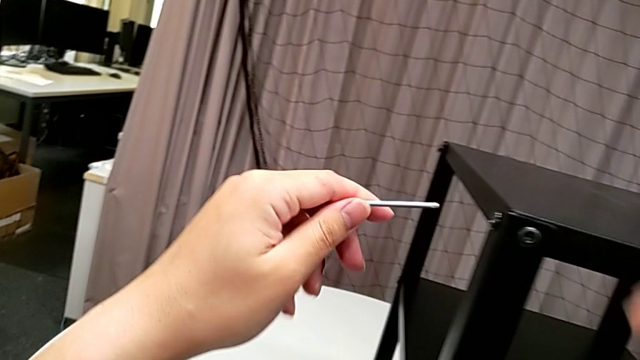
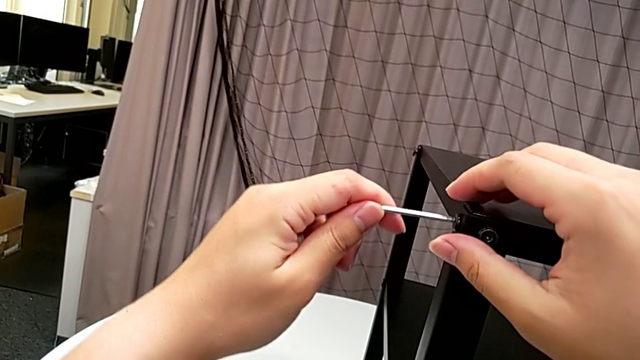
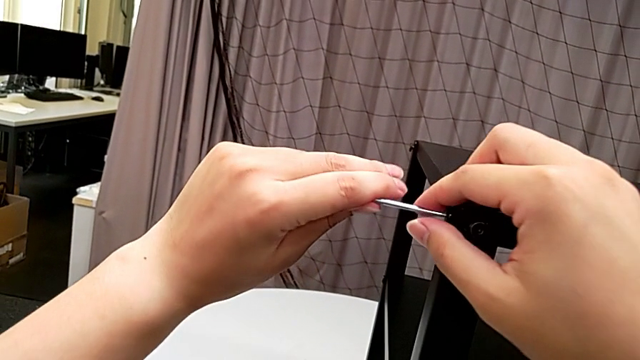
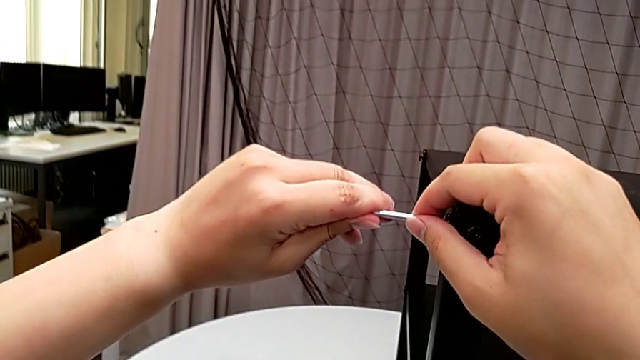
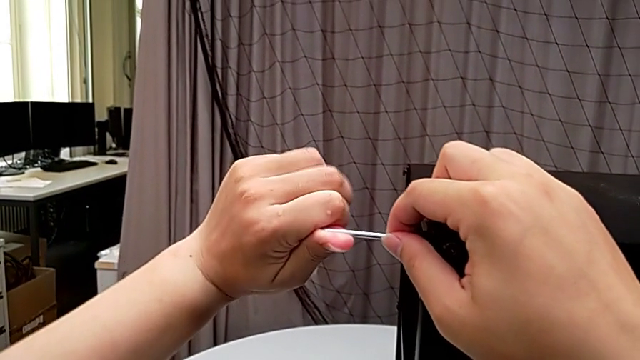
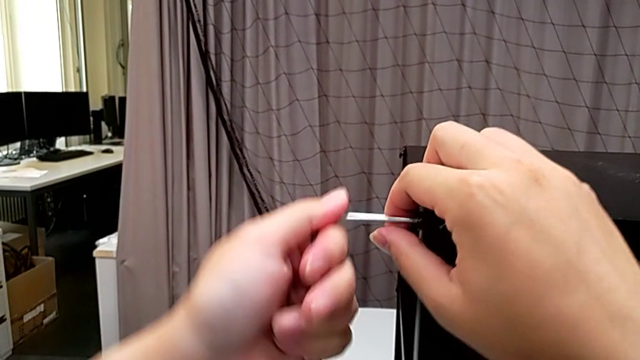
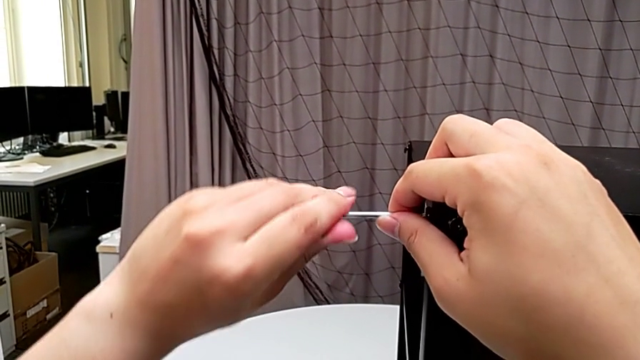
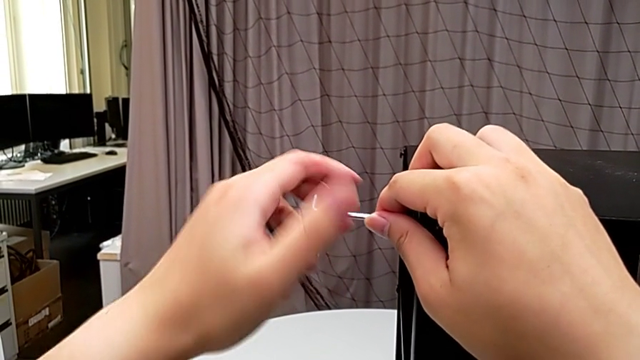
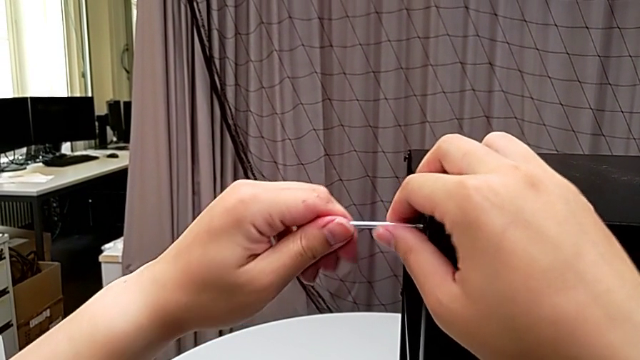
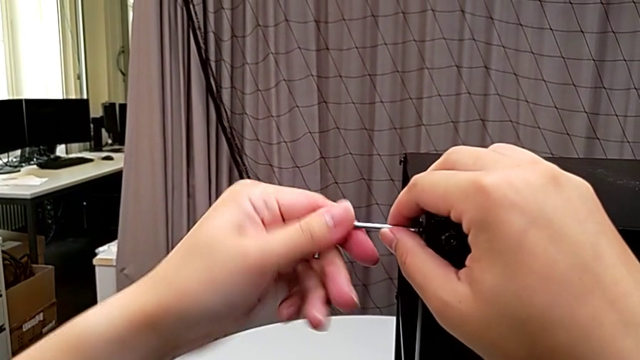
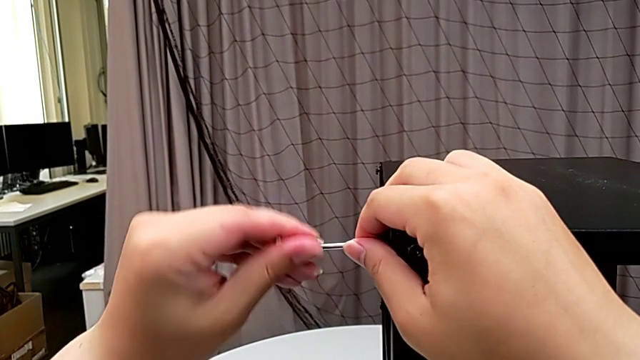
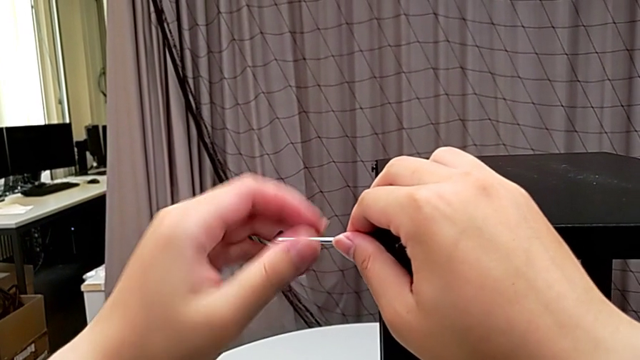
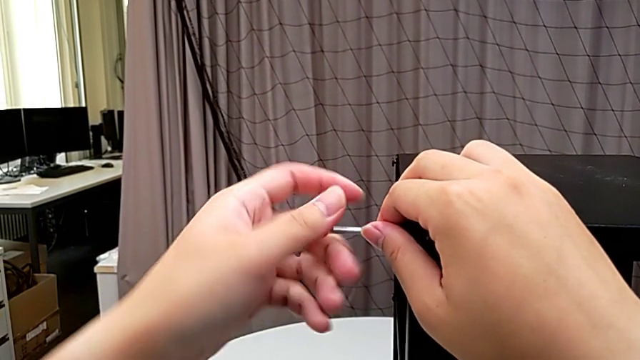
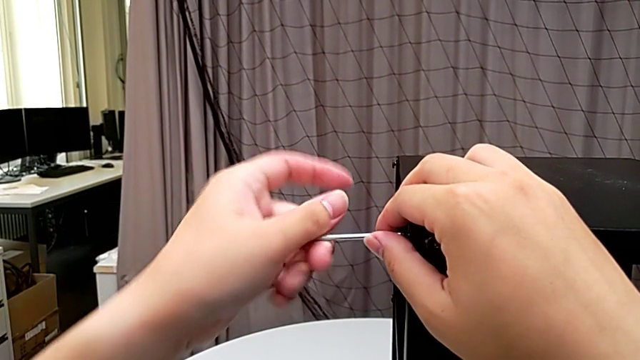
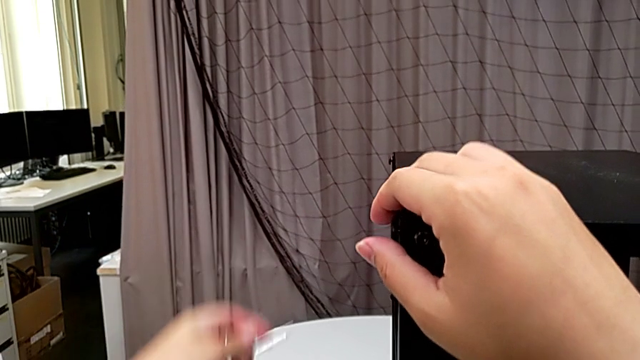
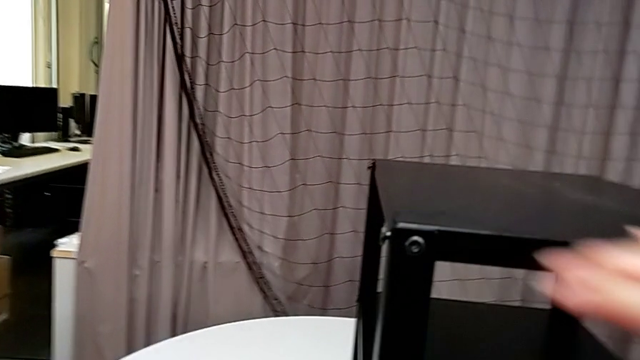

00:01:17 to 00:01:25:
The camera wearer is unscrewing the fourth leg from the top shelf. They insert the Allen wrench, unscrew the hex socket head, withdraw the Allen wrench and place it.

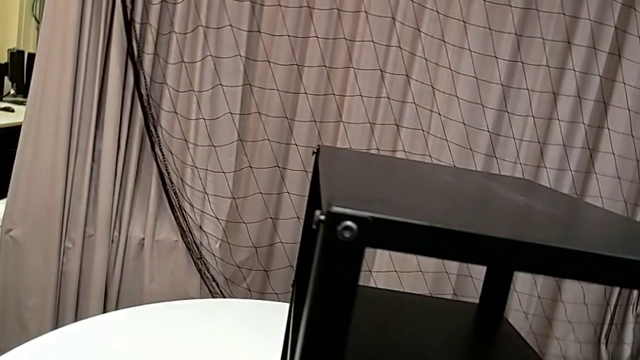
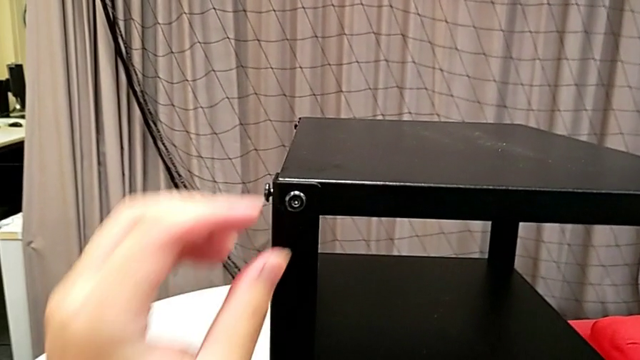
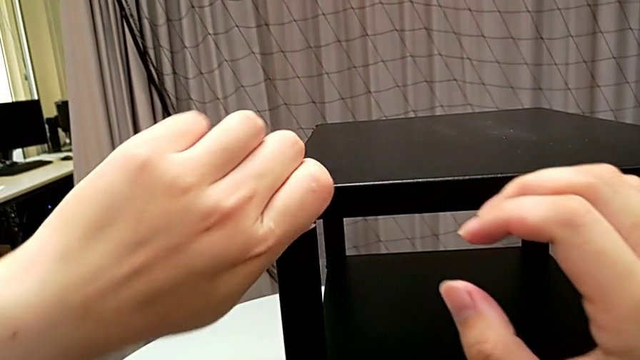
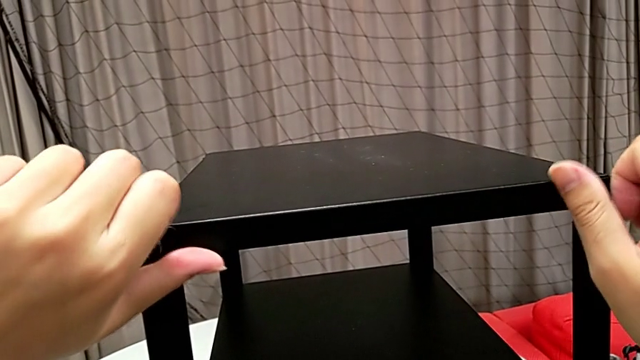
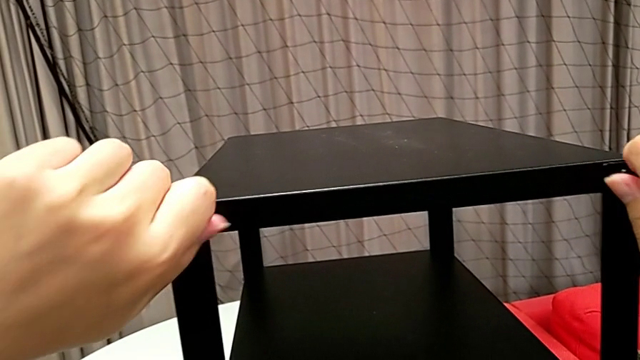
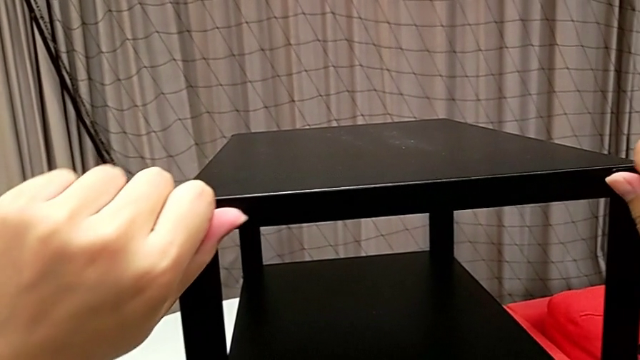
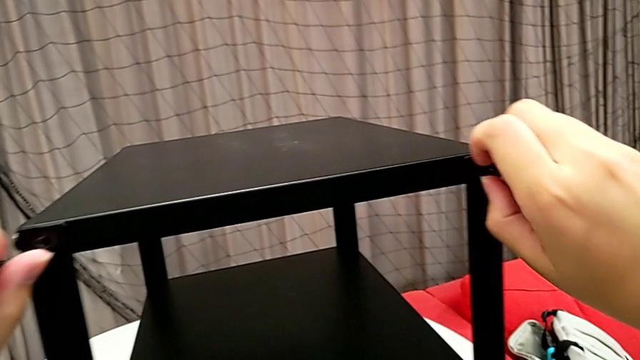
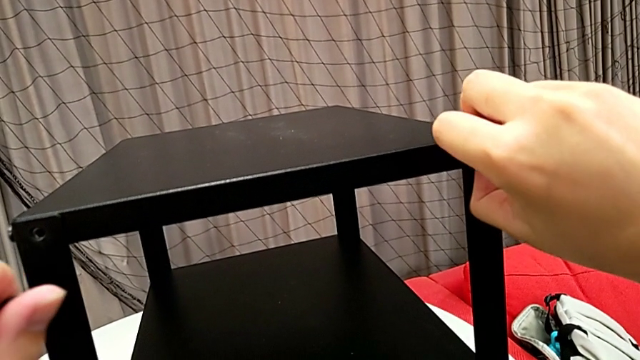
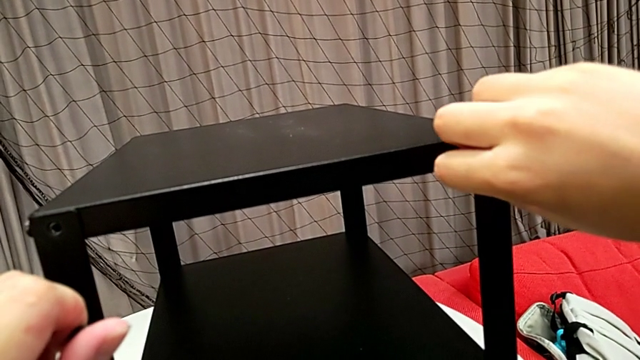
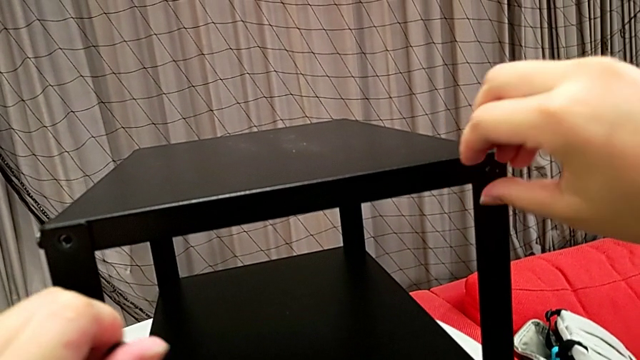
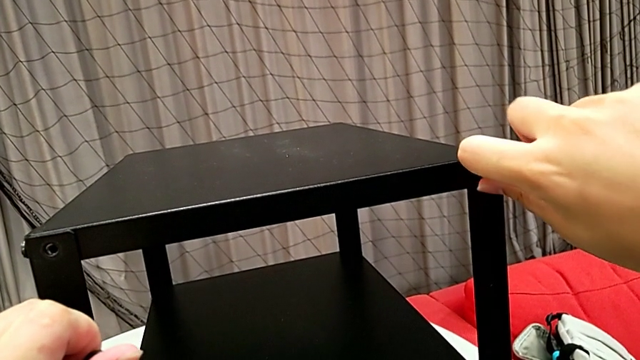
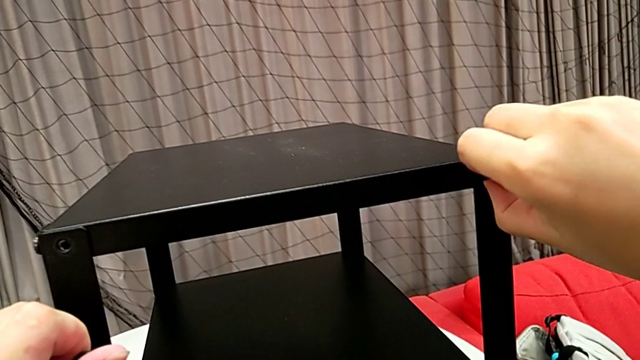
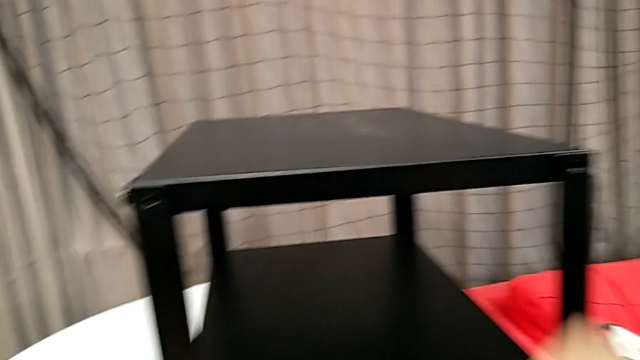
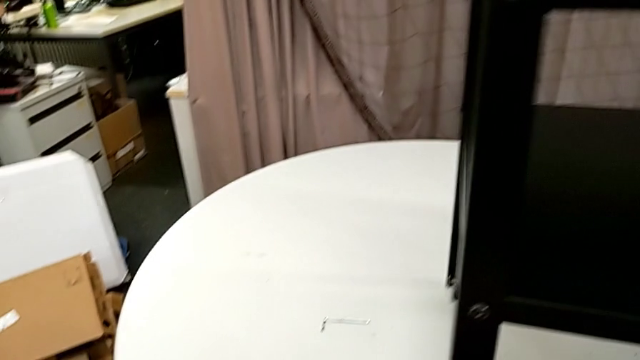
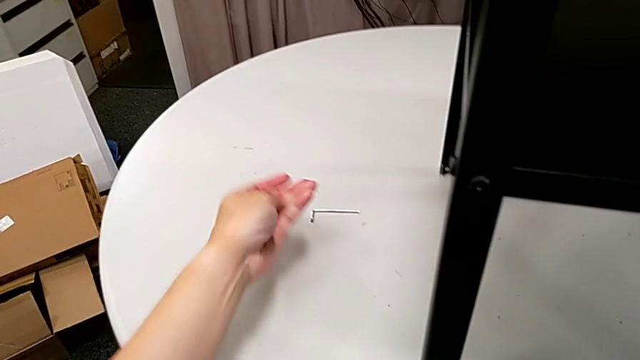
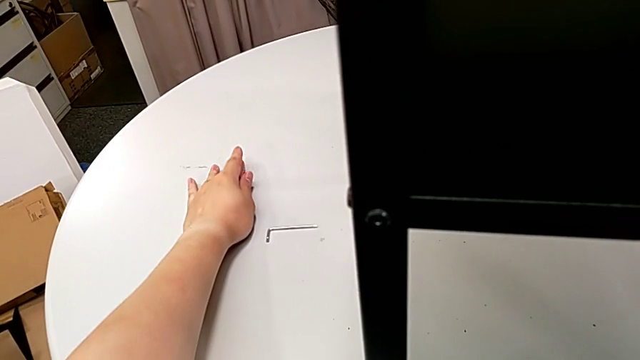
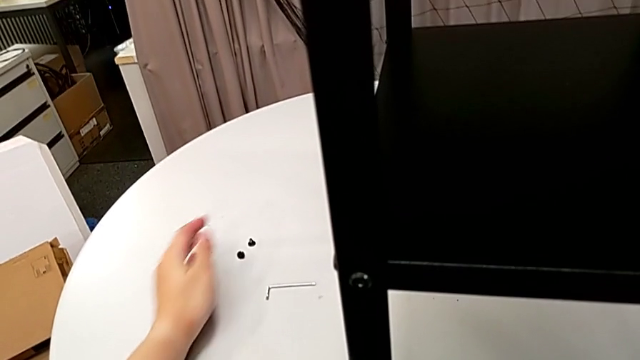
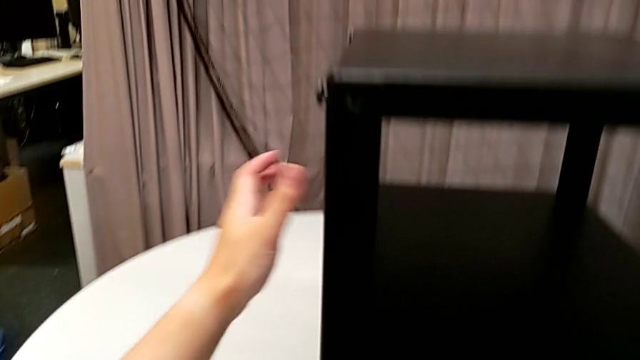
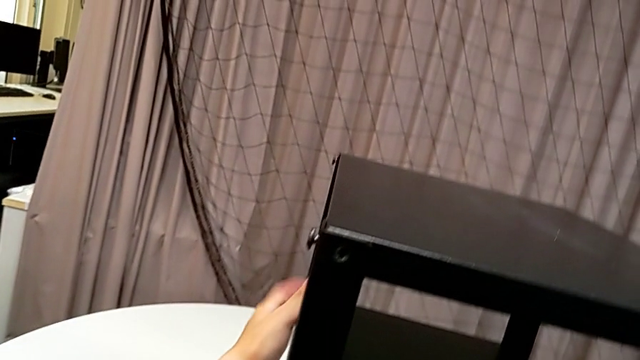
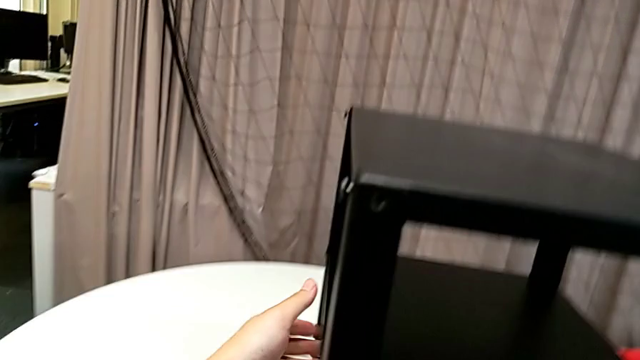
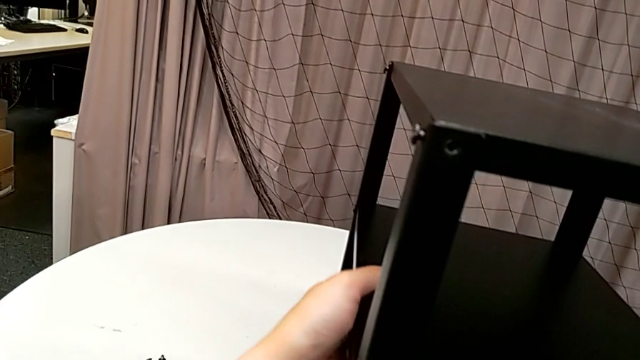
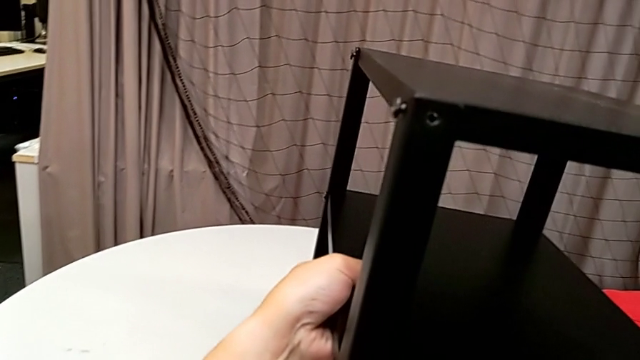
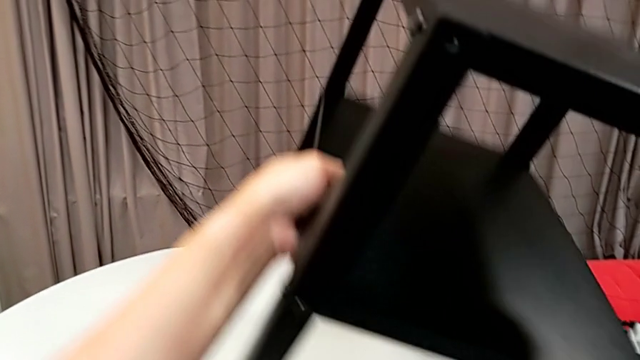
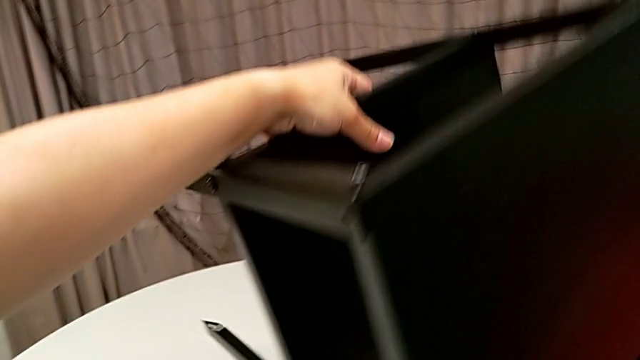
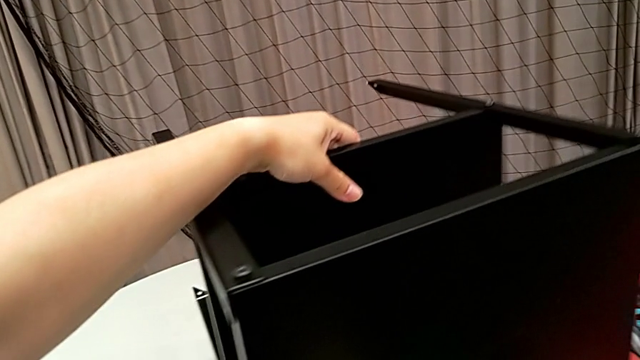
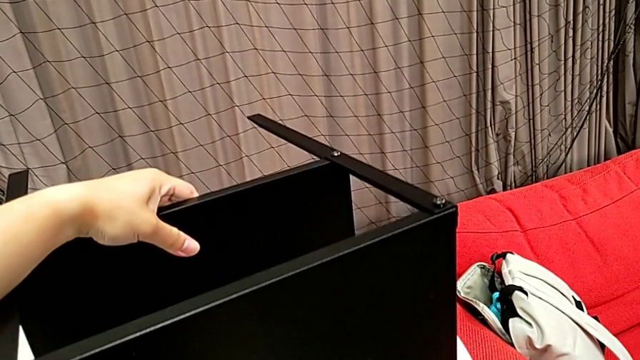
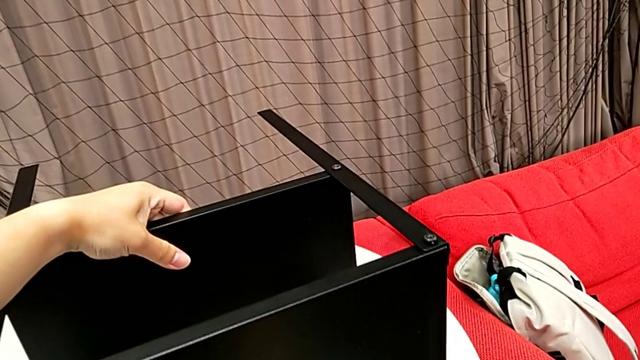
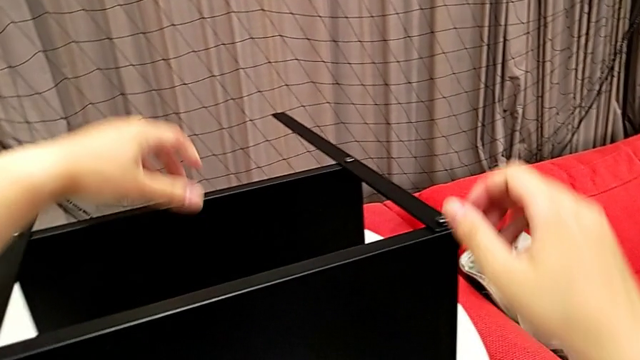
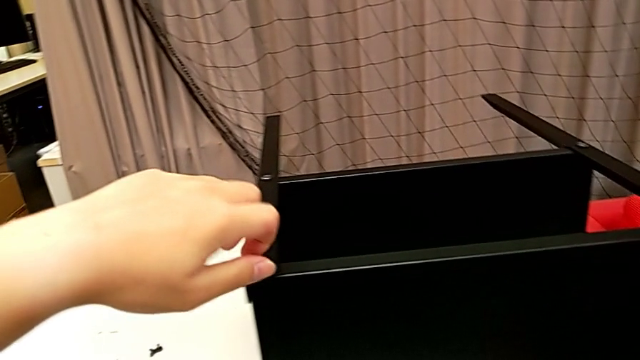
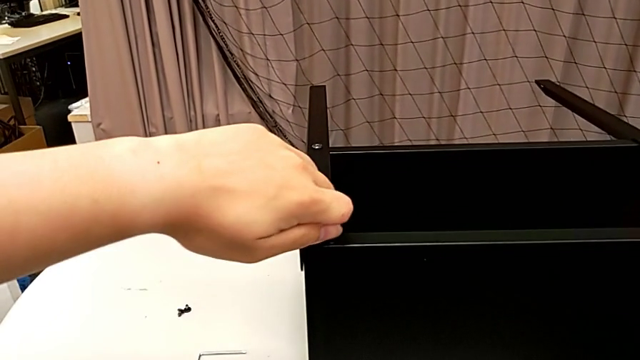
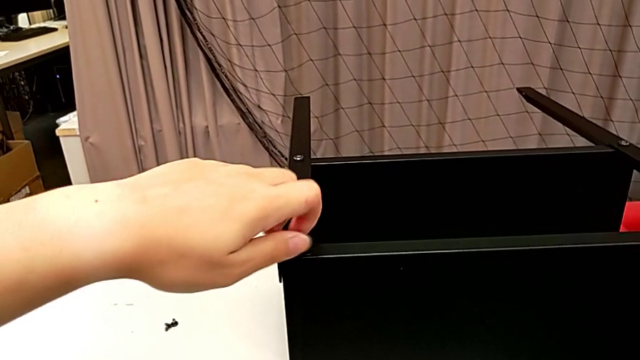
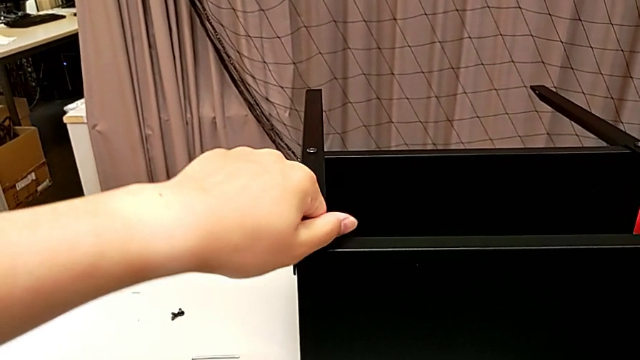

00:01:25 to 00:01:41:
The camera wearer is disassembling the top shelf. They unscrew the hex socket head with the left hand, unscrew the hex socket head with the right hand, disassemble the hex socket head twice, place it, grab the nightstand, rotate it and unscrew the hex socket head twice.
